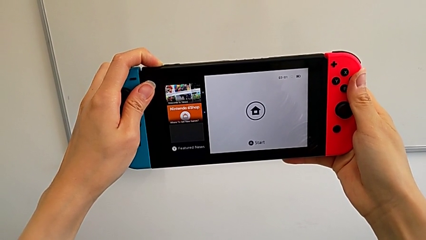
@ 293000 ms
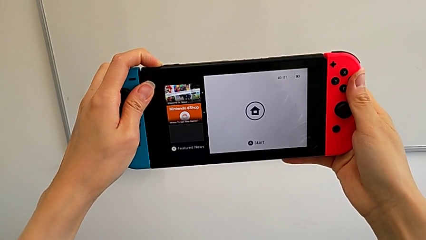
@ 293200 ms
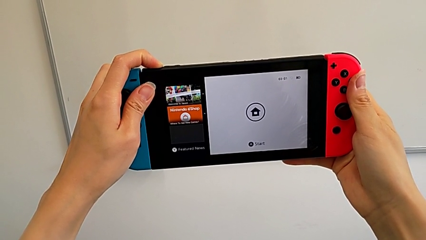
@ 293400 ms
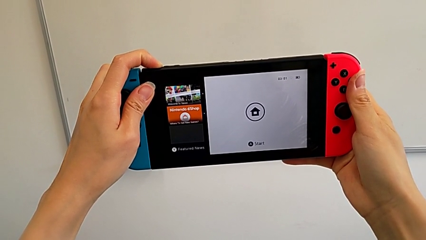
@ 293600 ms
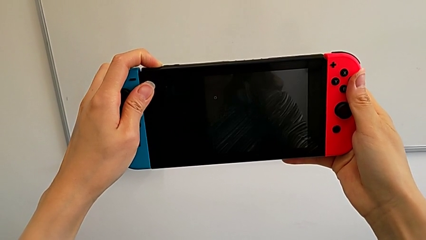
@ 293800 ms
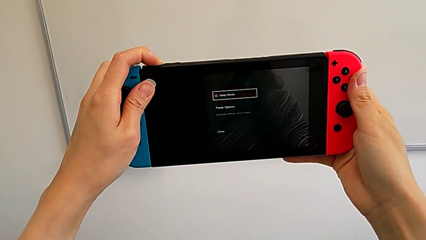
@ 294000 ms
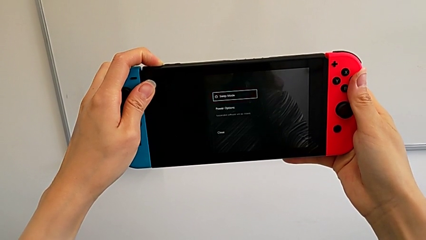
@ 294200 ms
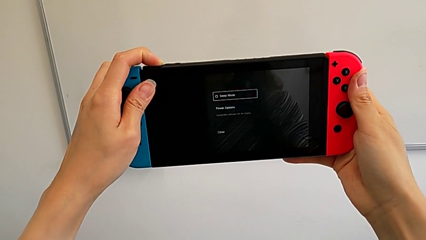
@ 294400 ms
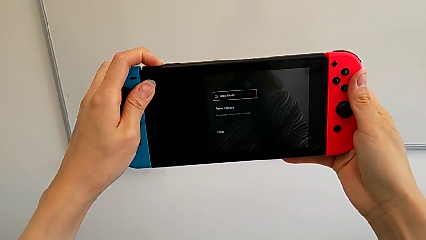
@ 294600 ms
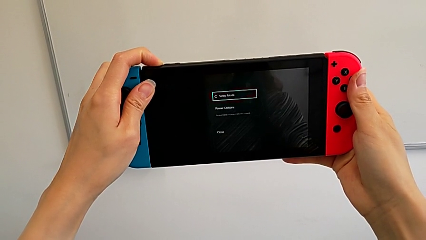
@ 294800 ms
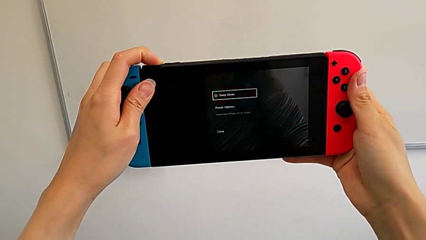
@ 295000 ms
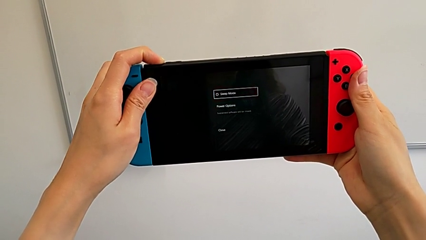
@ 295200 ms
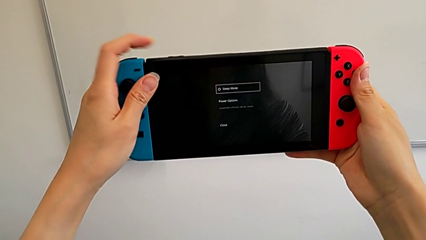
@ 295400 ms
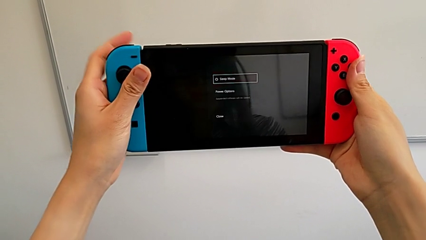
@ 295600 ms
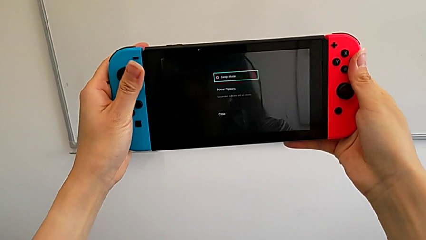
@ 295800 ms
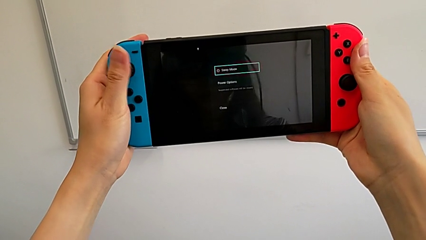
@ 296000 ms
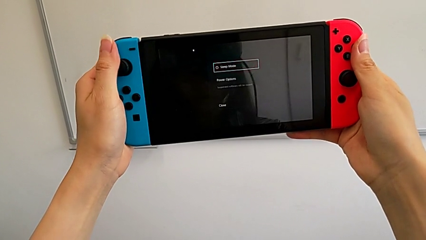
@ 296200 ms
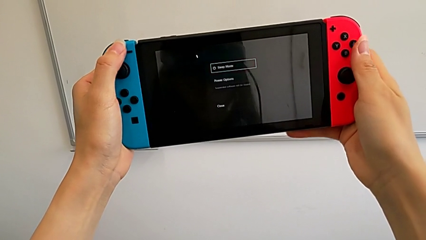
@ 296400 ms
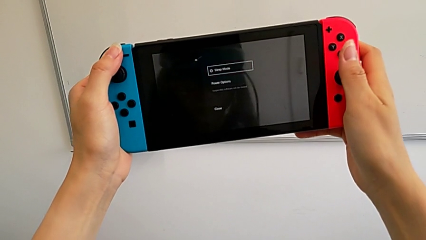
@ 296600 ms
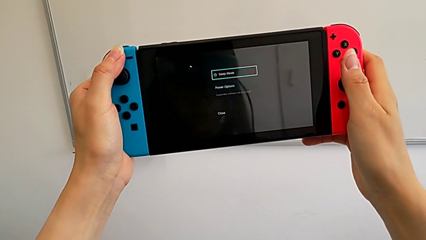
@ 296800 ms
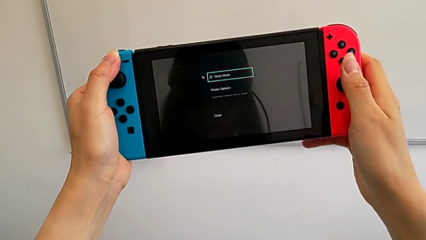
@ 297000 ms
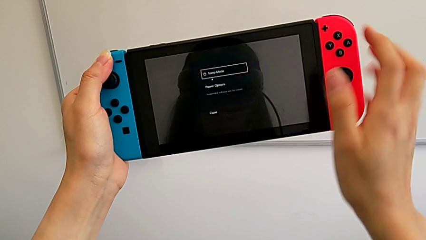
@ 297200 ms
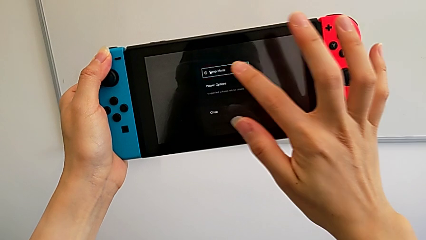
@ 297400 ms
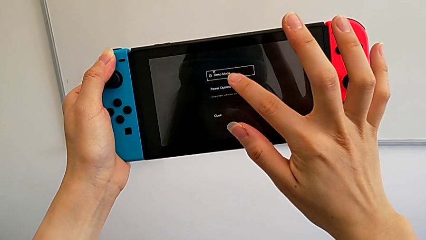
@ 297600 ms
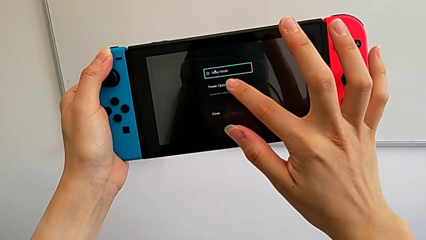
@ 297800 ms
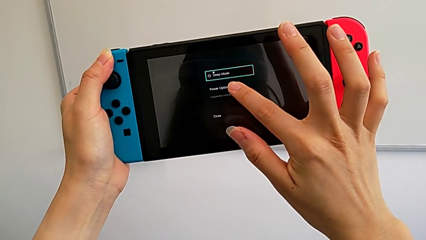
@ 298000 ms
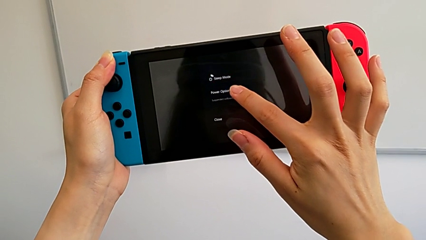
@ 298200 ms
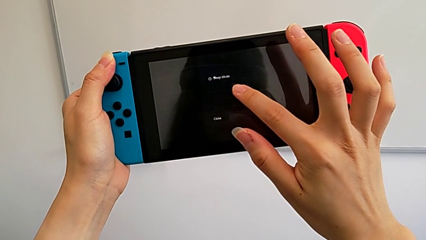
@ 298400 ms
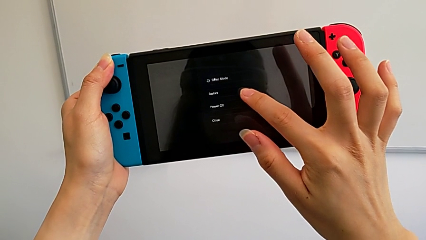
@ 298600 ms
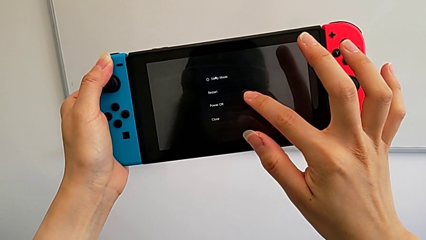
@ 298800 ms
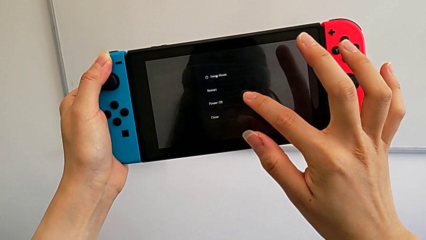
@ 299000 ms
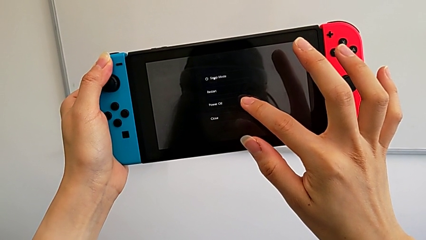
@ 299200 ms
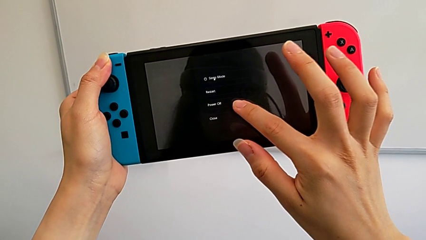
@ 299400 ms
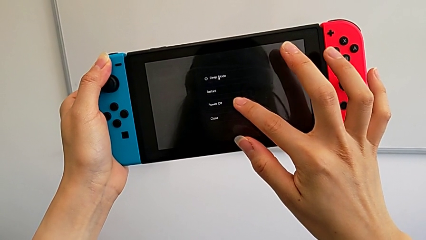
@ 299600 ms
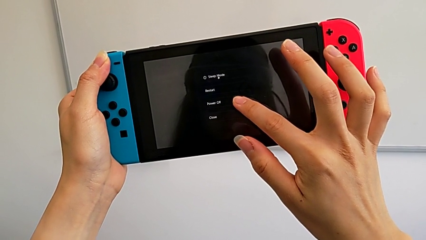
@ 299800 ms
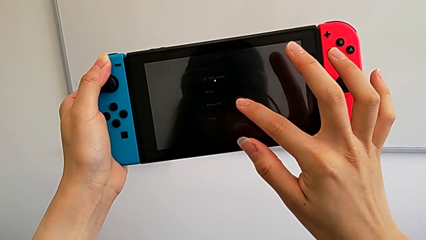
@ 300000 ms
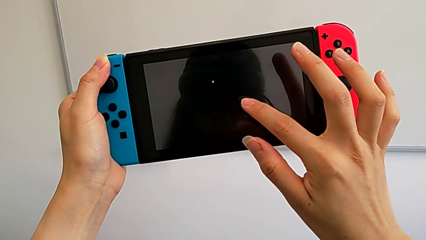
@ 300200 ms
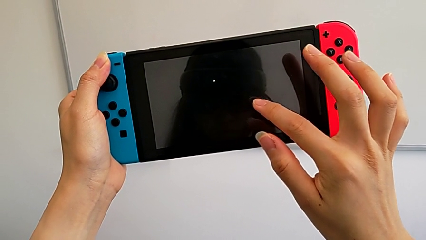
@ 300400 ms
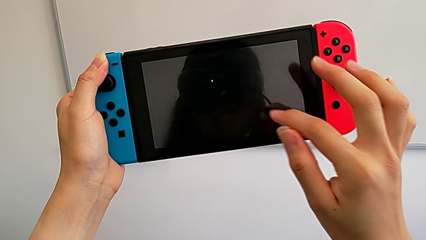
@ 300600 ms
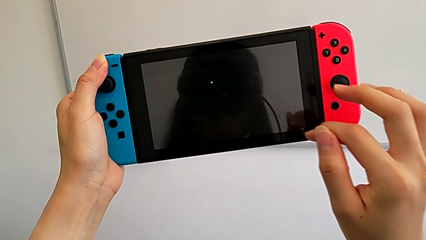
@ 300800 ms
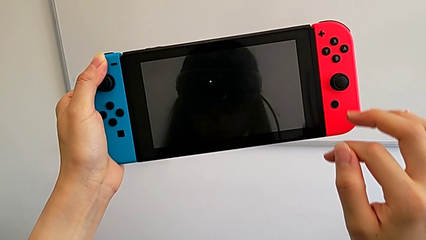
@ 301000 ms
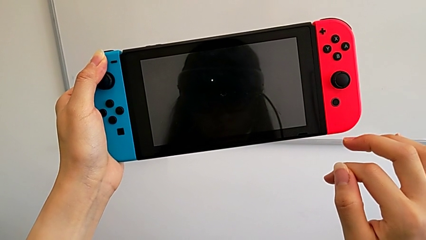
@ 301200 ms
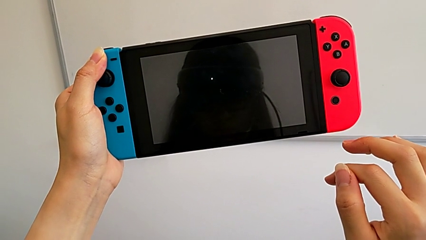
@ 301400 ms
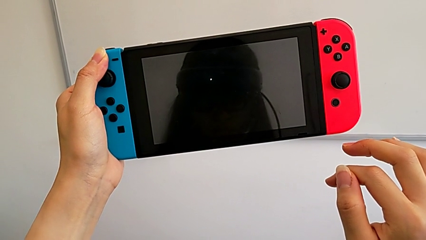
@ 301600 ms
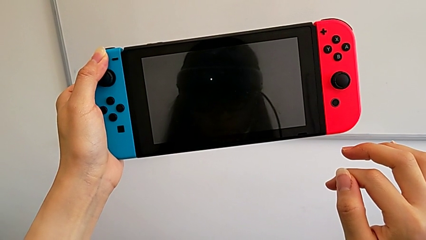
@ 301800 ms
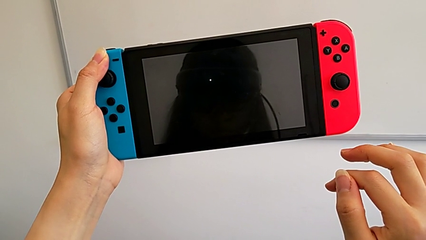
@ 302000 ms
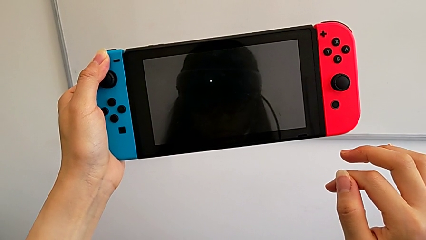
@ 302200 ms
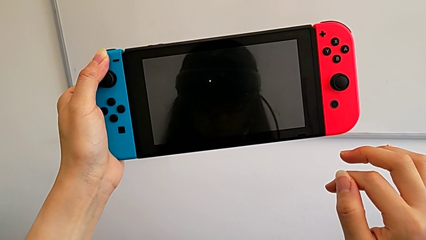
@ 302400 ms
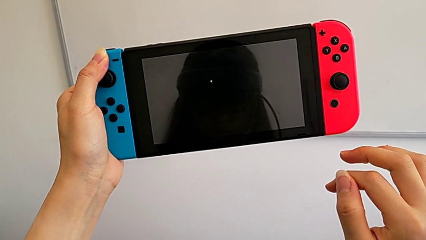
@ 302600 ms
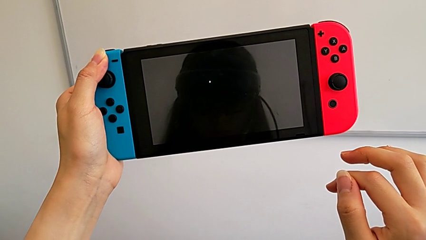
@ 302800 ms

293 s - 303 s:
The camera wearer is turning off their Nintendo Switch. They press the second button.
